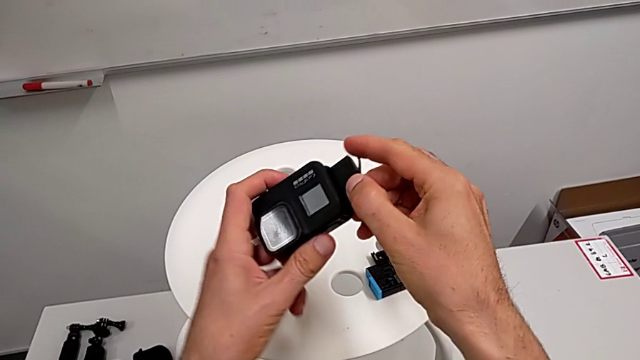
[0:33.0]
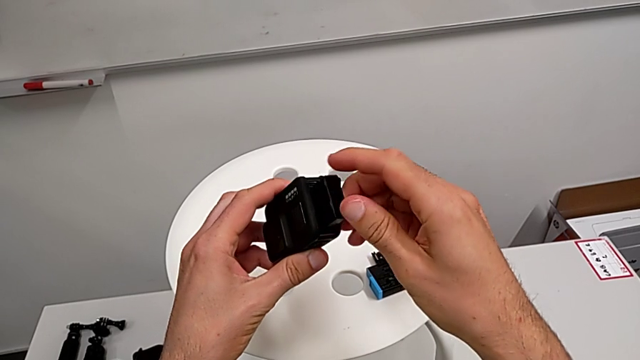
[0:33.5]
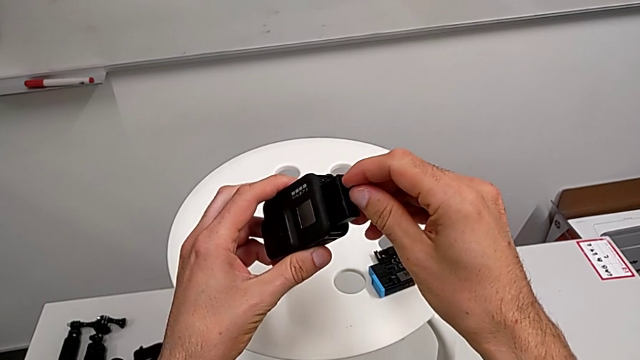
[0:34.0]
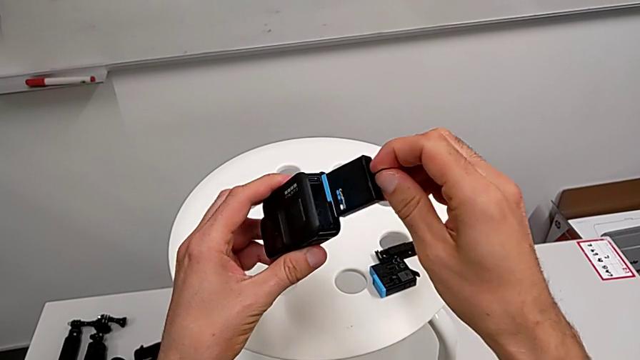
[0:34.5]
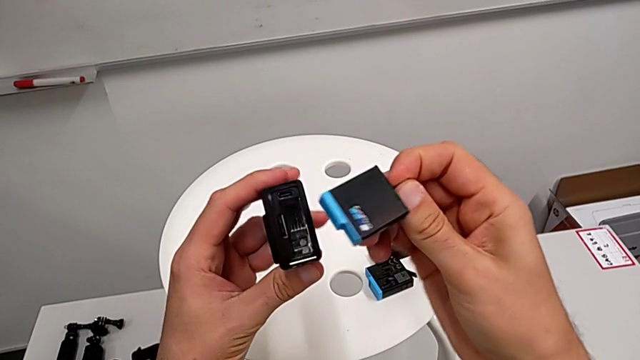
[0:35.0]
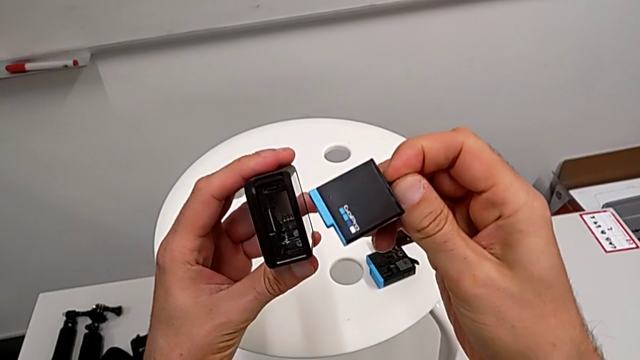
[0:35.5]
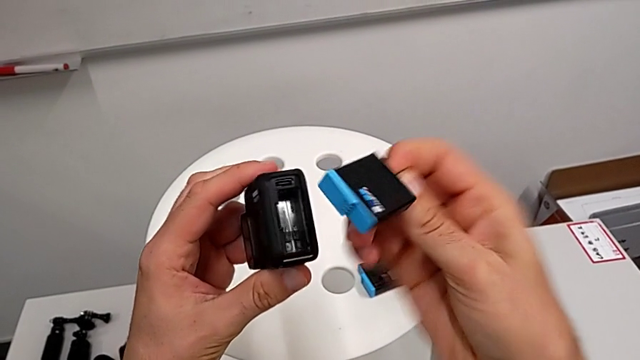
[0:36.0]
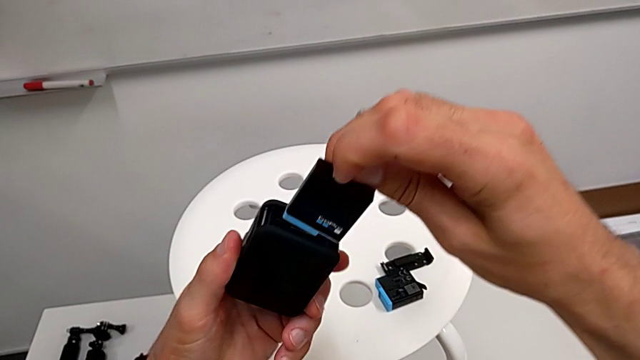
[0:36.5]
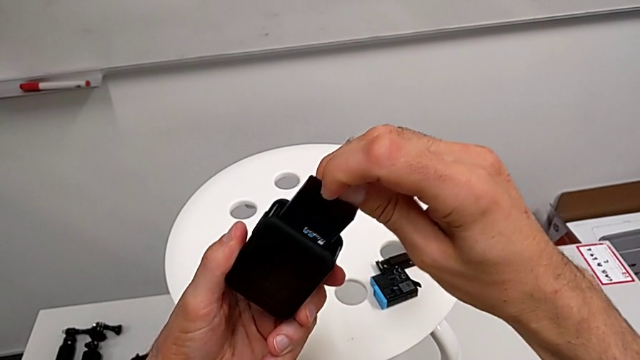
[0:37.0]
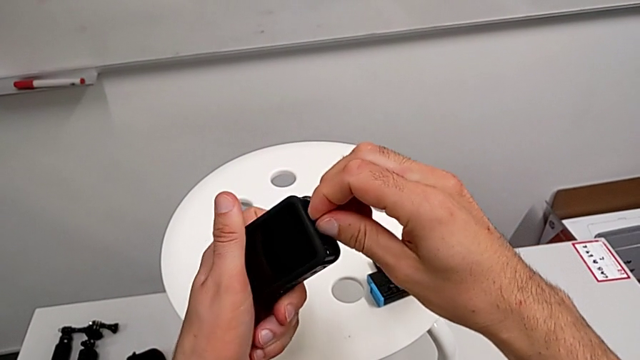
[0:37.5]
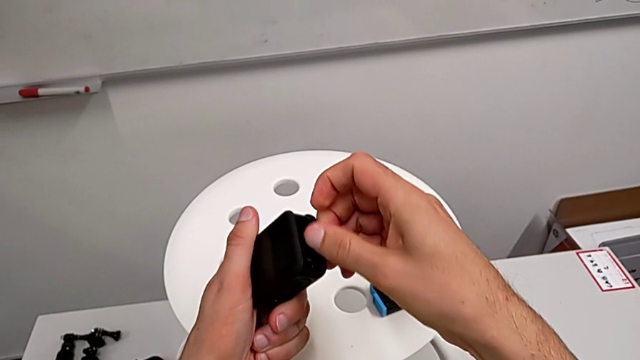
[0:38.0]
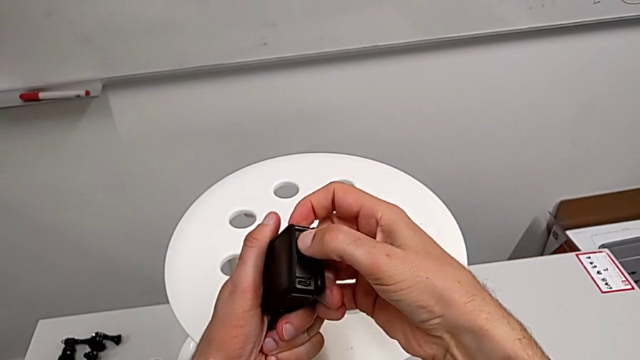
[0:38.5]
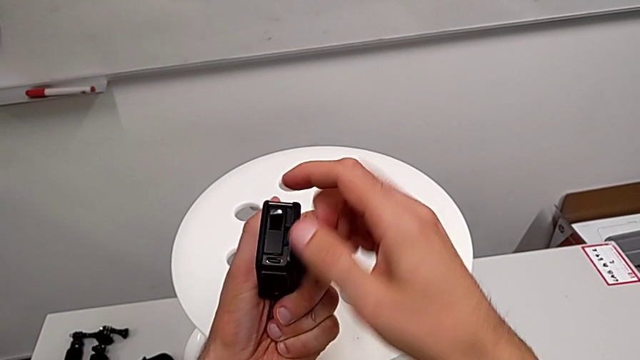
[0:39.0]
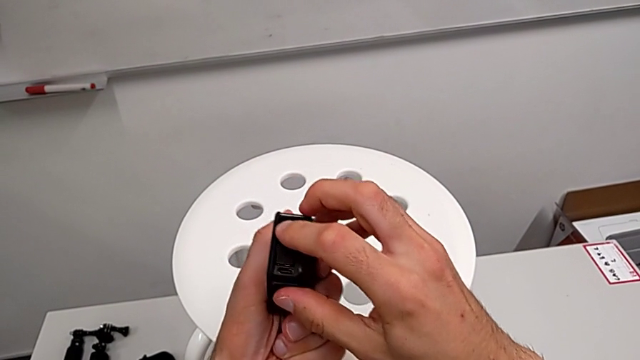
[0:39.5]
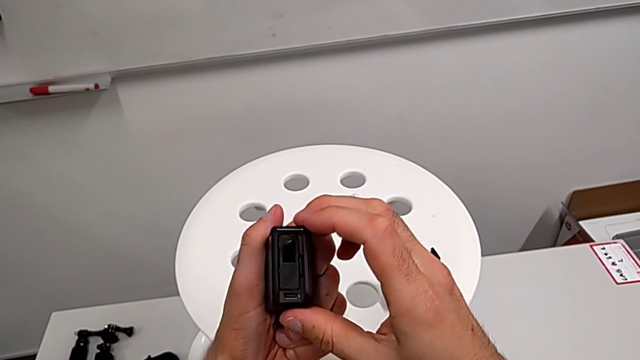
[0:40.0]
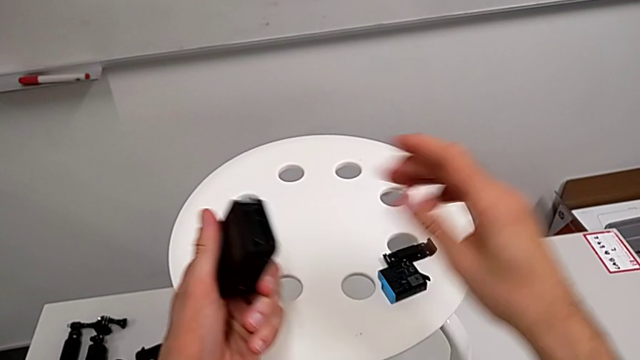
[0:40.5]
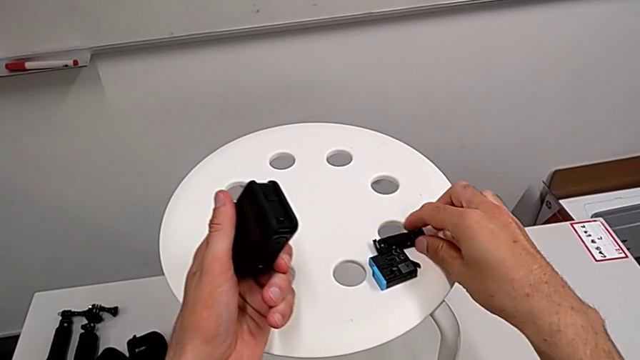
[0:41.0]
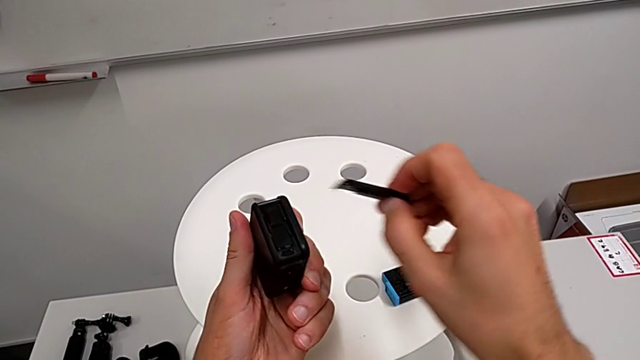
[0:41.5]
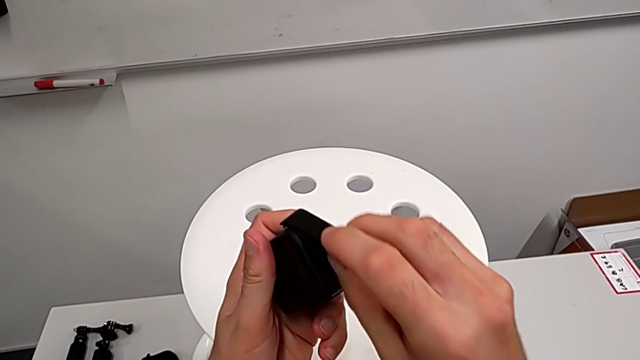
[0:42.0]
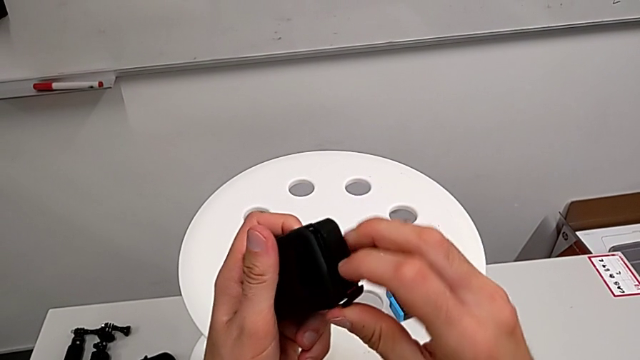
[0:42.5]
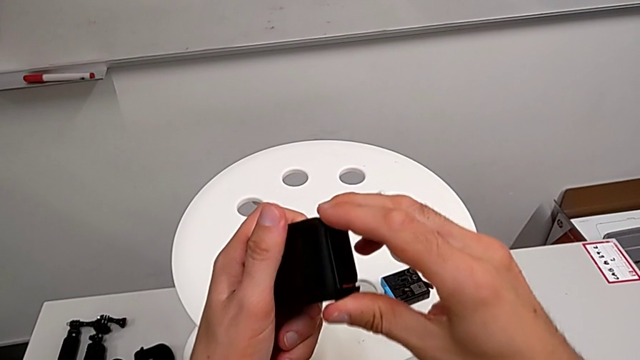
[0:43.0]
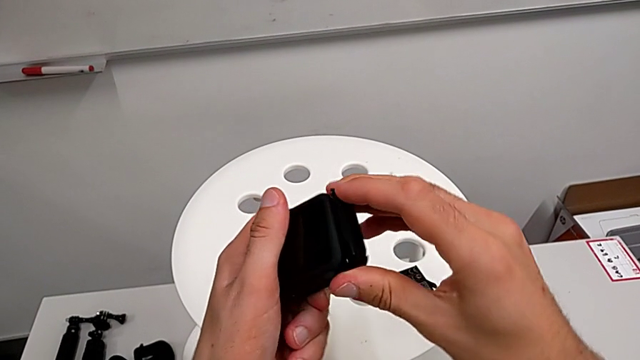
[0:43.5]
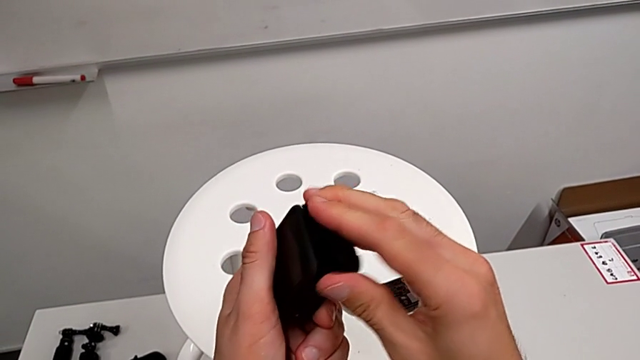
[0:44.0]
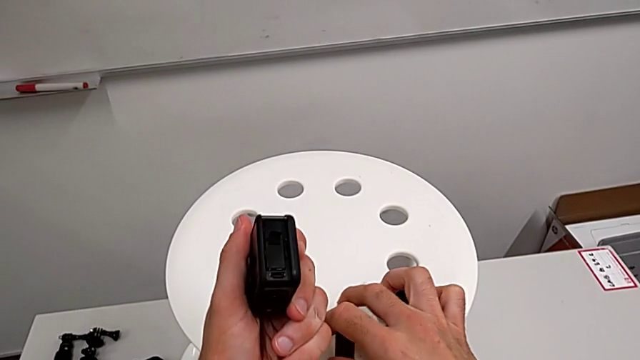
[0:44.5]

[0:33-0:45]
The camera wearer is exchanging a GoPro battery. They withdraw the battery, insert it, grab the battery door and assemble it.

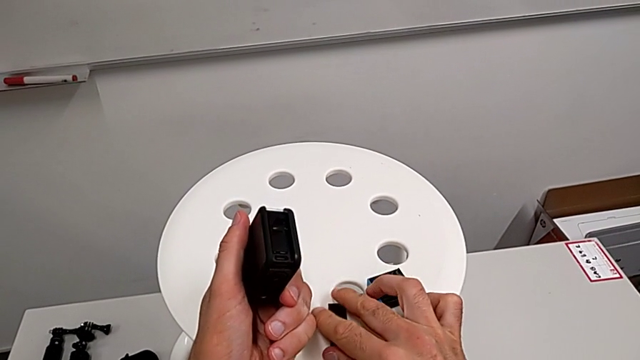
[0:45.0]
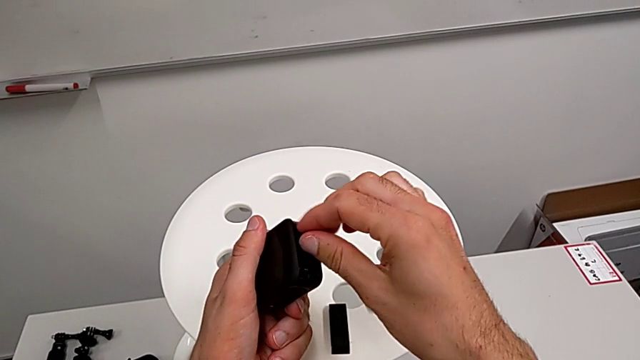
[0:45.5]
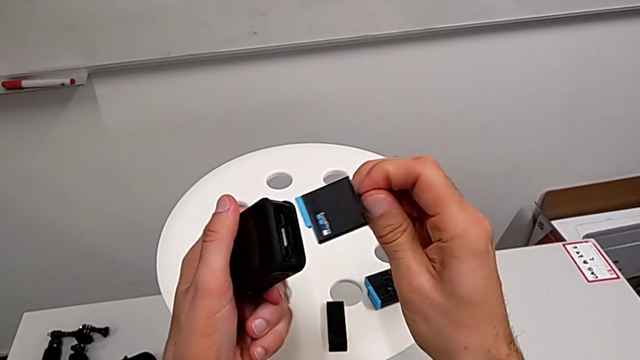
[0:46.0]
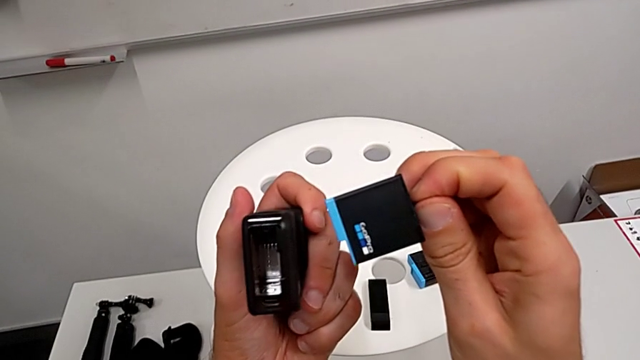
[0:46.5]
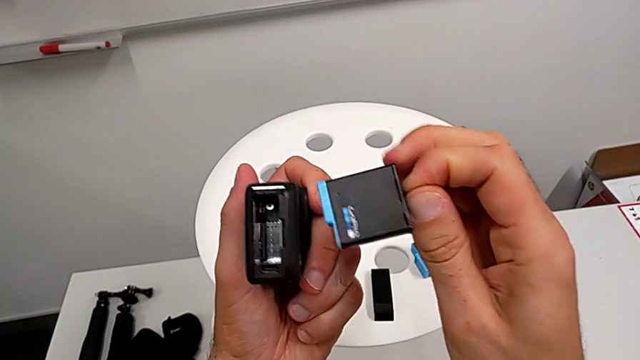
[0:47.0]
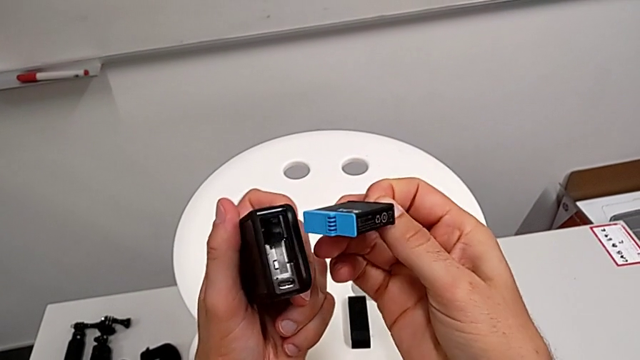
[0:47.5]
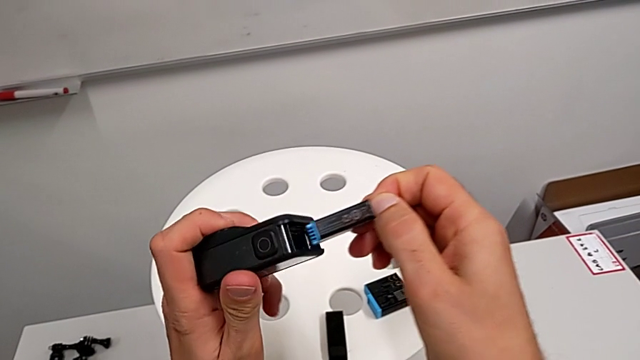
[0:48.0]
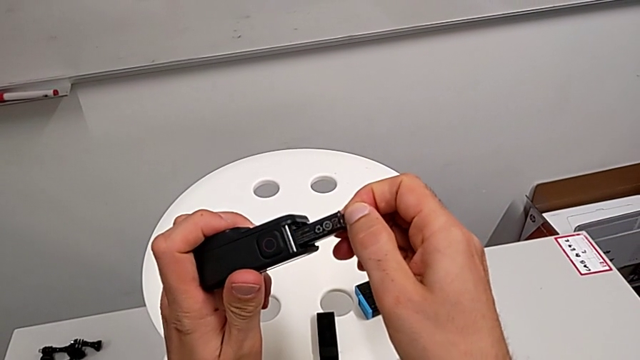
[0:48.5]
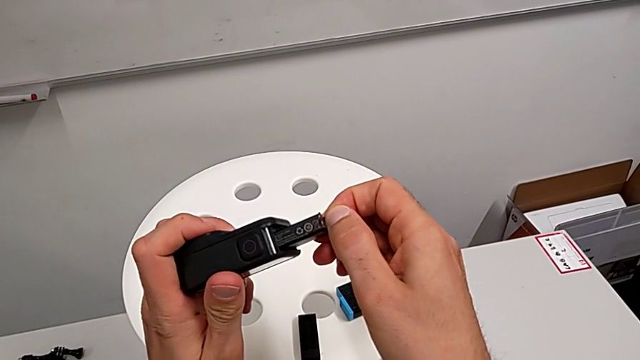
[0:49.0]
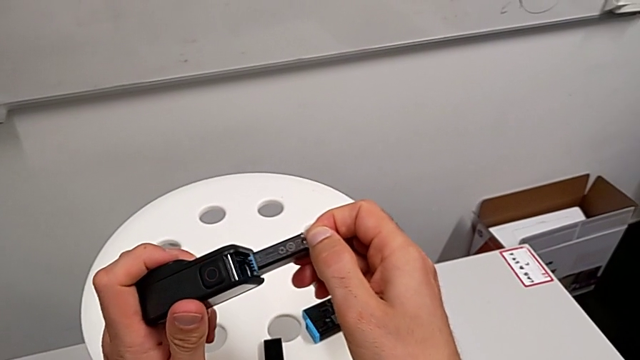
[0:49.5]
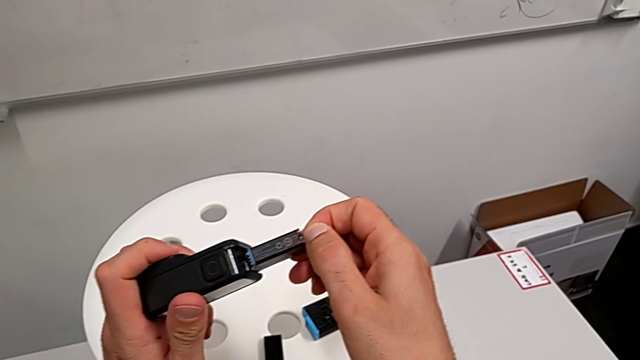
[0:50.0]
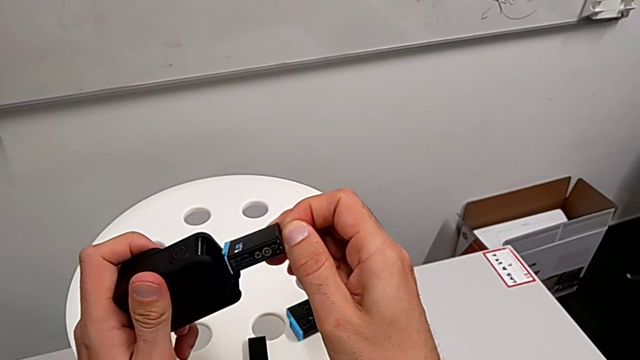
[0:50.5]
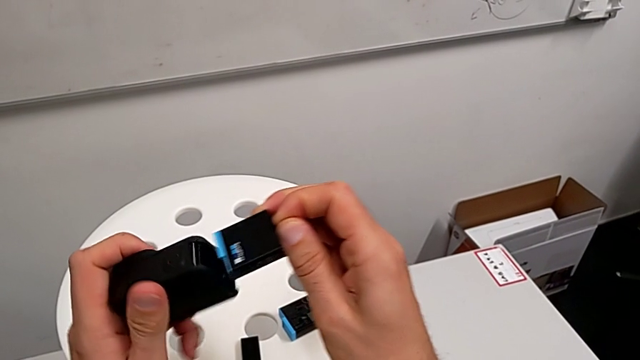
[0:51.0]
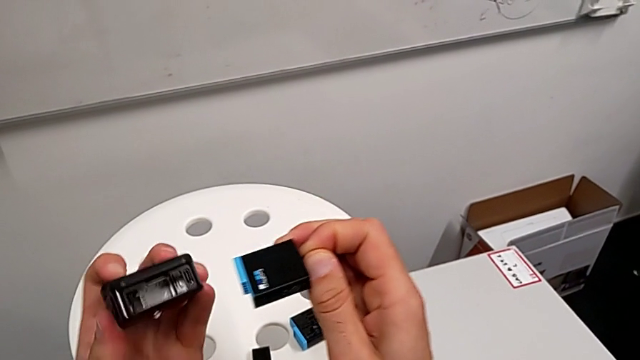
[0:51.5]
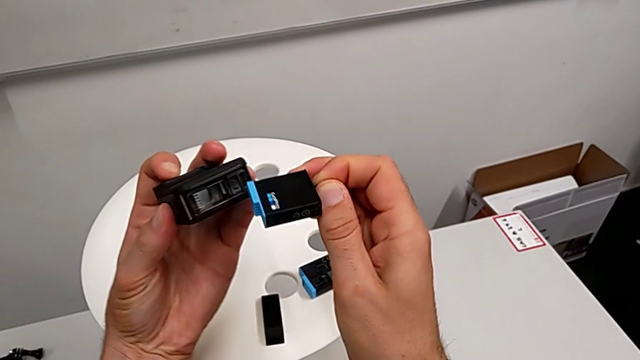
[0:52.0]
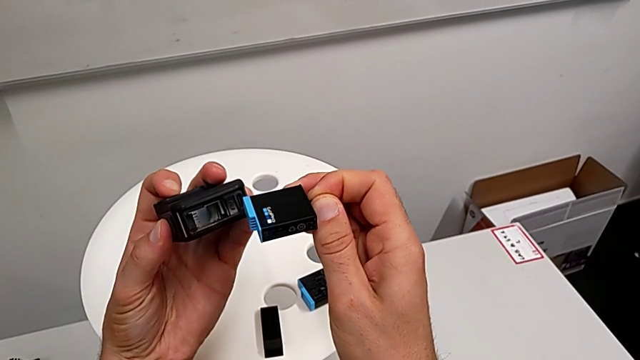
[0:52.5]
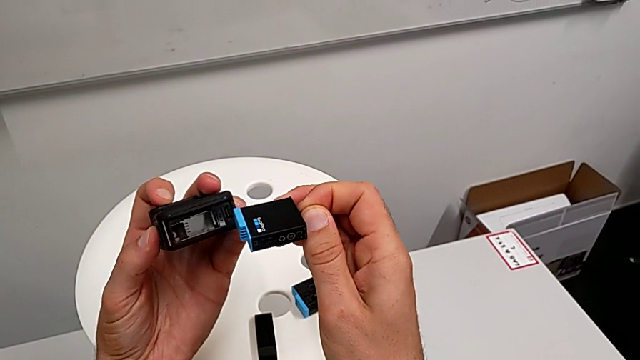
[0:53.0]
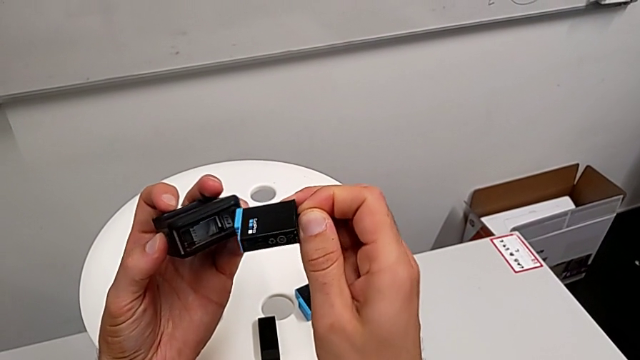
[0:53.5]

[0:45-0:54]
The camera wearer is exchanging a GoPro battery. They withdraw the battery, rotate it and begin to hold it.
